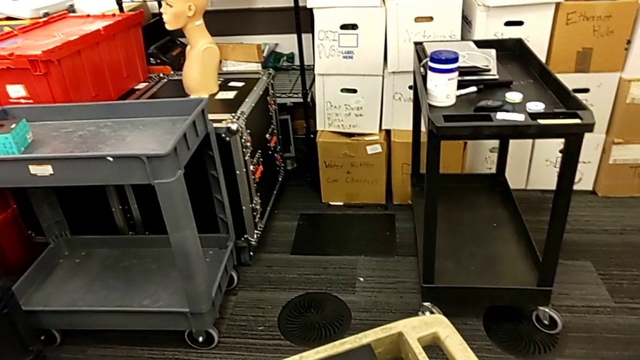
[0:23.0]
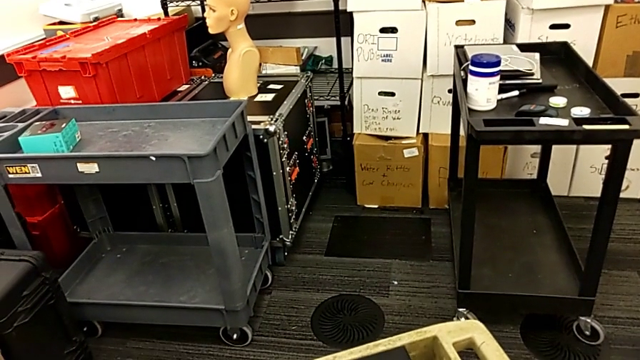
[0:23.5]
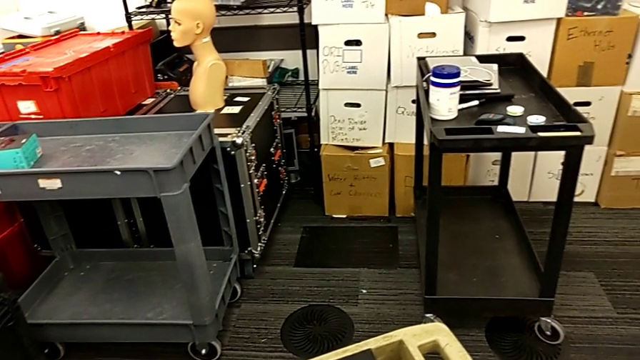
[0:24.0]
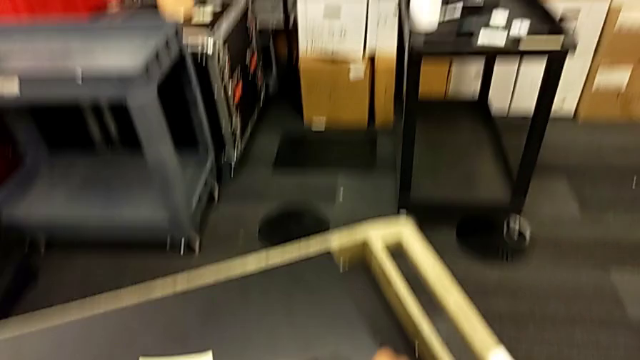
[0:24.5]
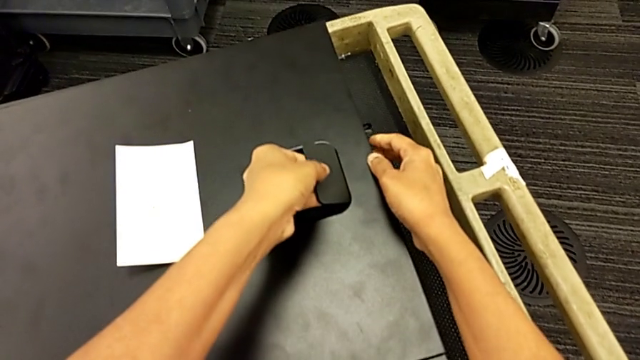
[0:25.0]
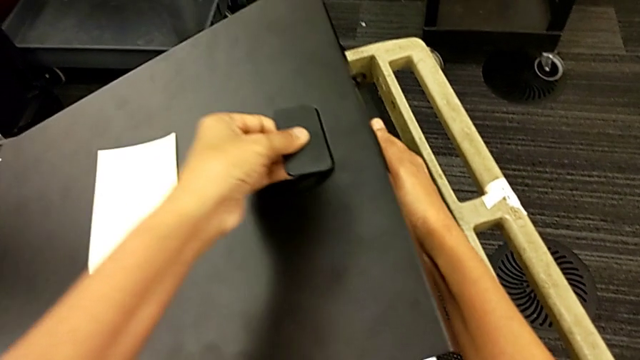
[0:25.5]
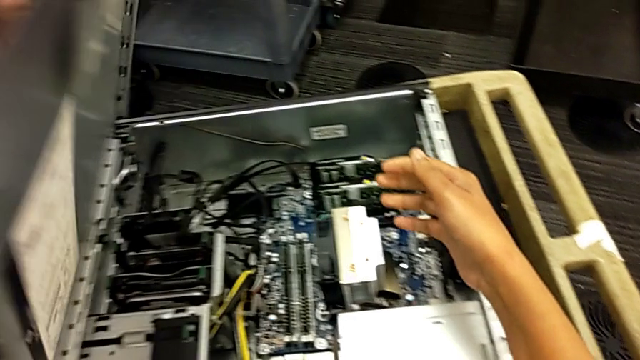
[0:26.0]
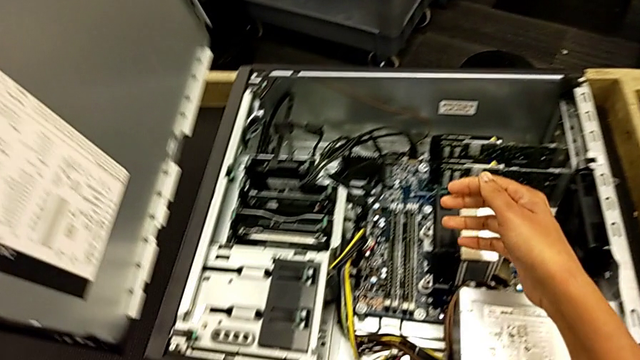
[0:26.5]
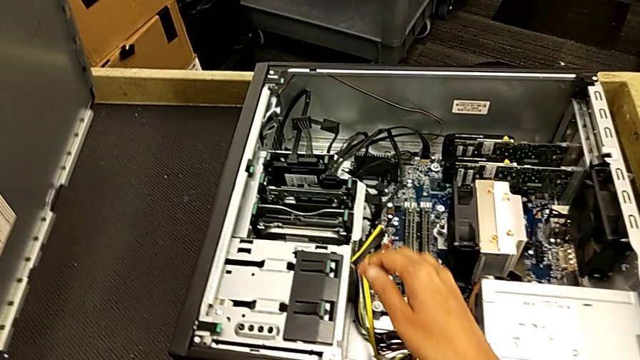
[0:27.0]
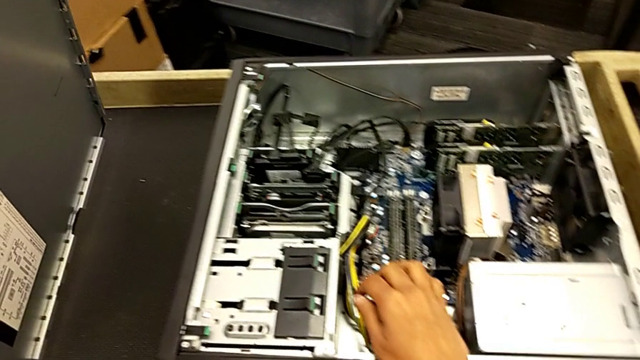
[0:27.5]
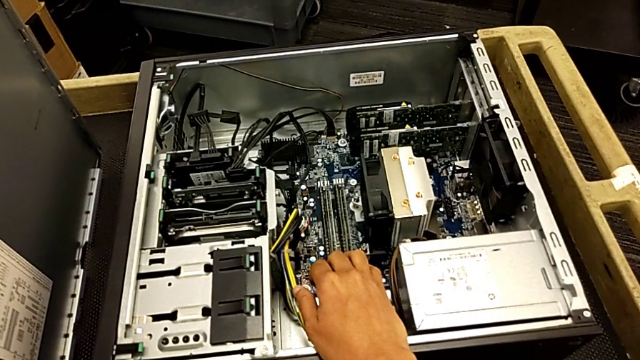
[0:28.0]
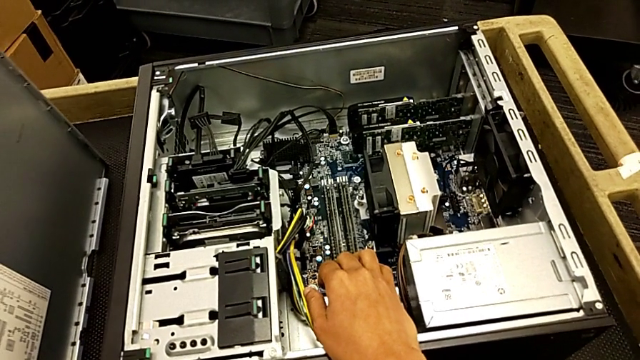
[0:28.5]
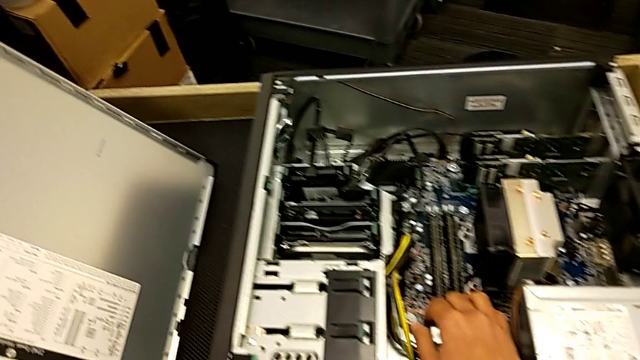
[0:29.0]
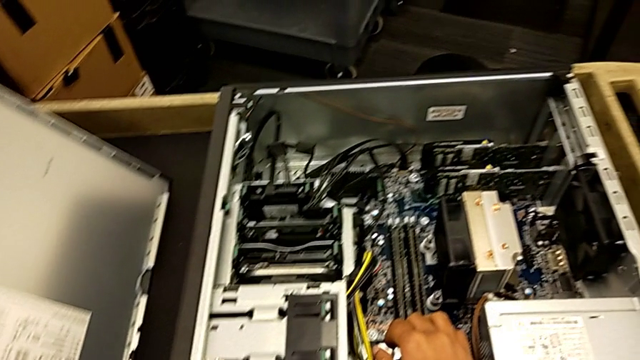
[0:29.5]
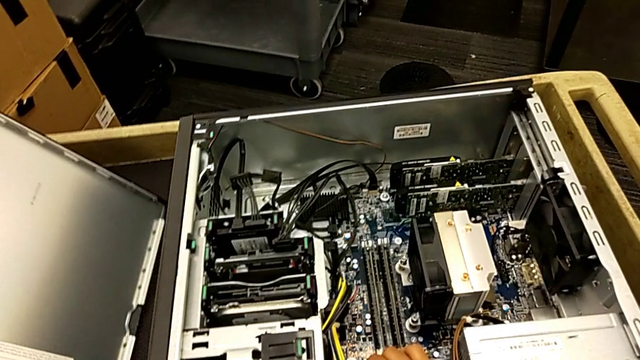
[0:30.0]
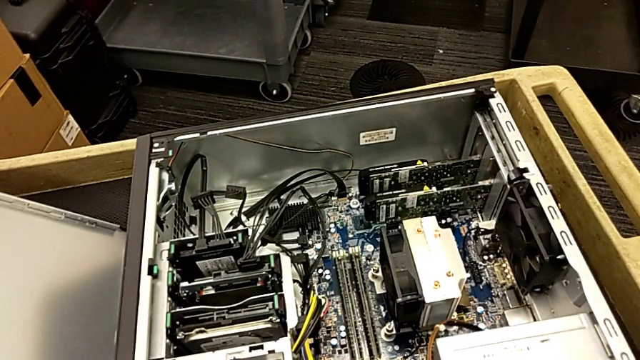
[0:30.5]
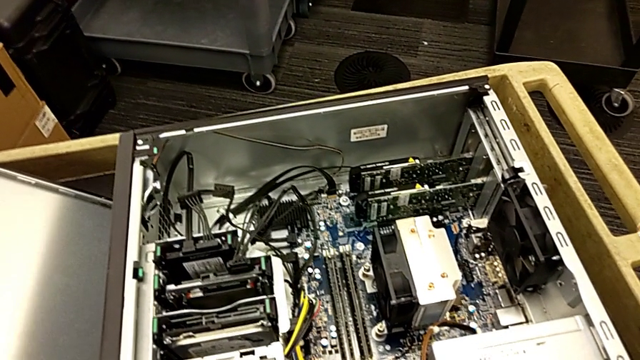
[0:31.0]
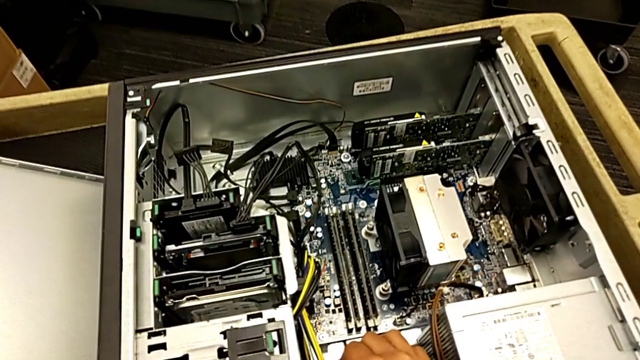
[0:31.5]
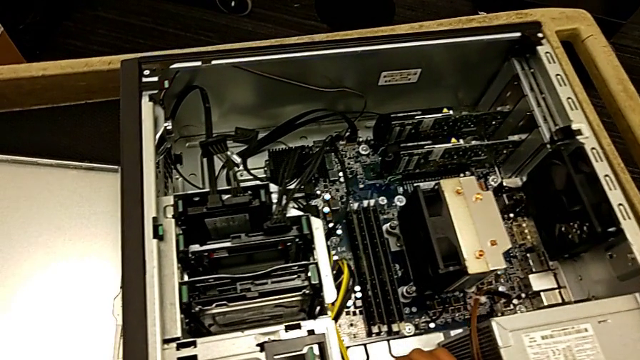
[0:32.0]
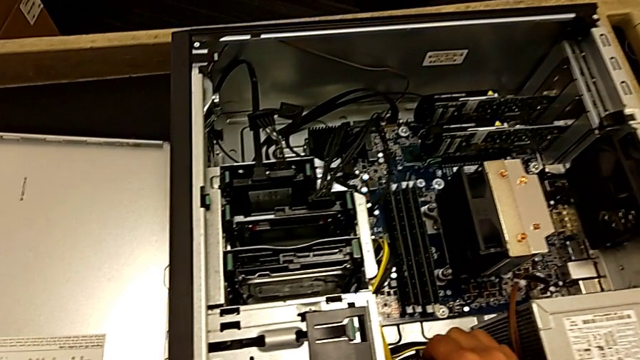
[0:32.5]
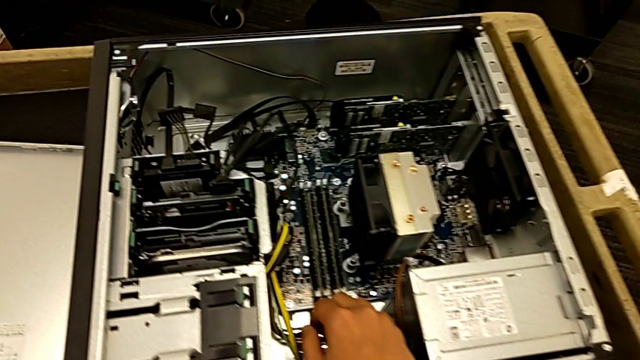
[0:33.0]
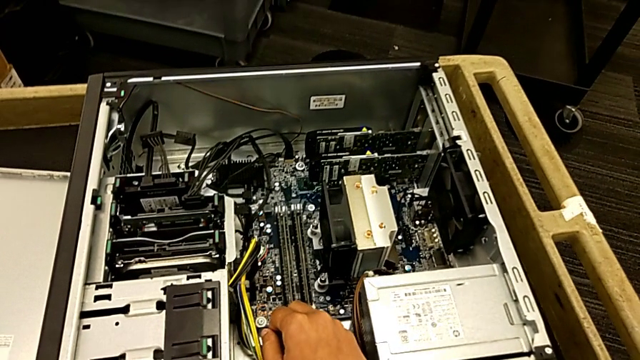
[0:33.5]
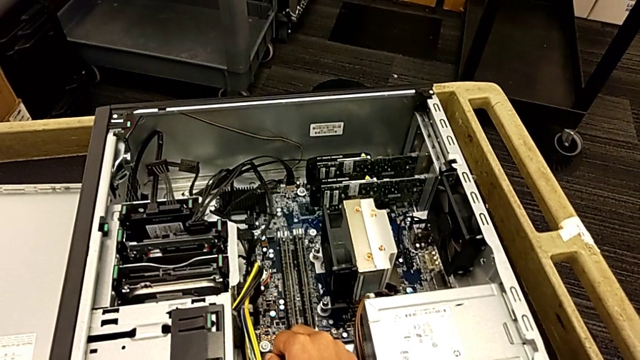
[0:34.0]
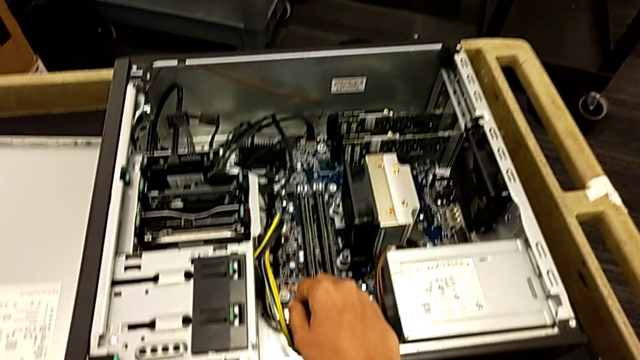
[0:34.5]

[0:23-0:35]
The camera wearer opens the computer tower. They grab the handle, lift the cover and place the cover.

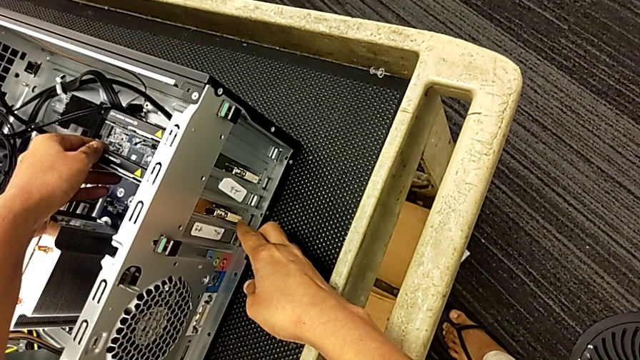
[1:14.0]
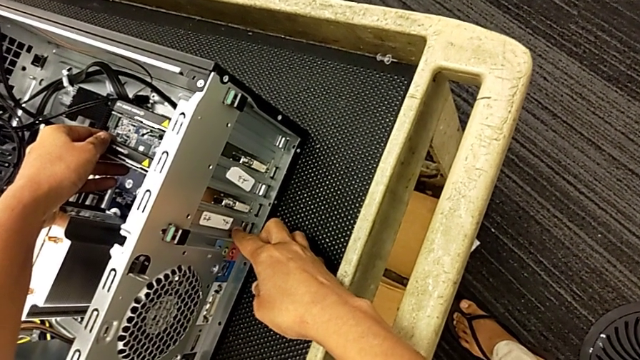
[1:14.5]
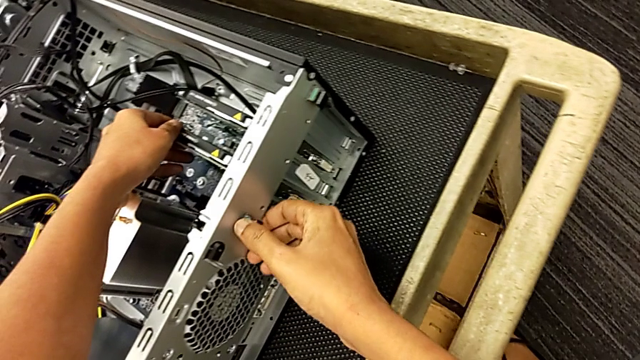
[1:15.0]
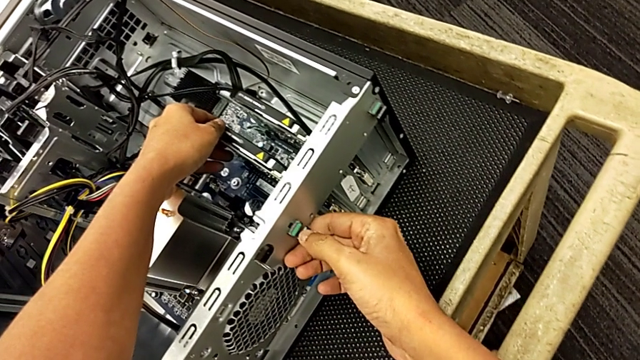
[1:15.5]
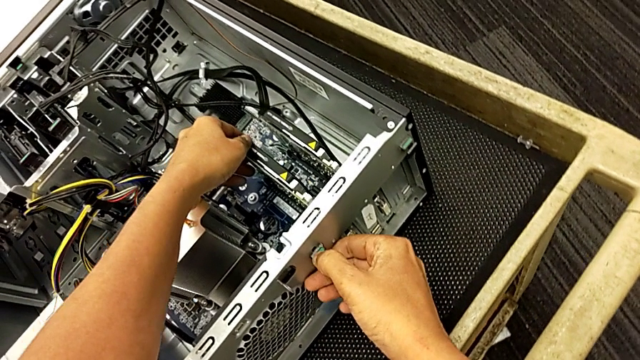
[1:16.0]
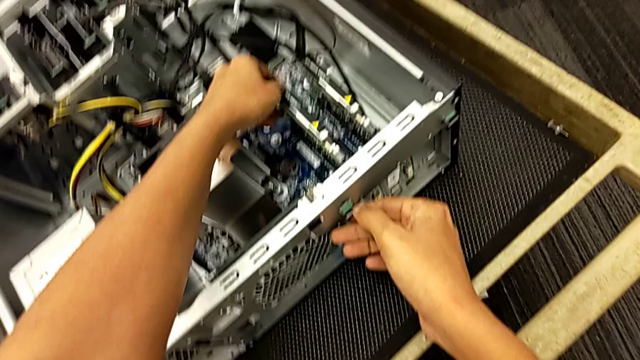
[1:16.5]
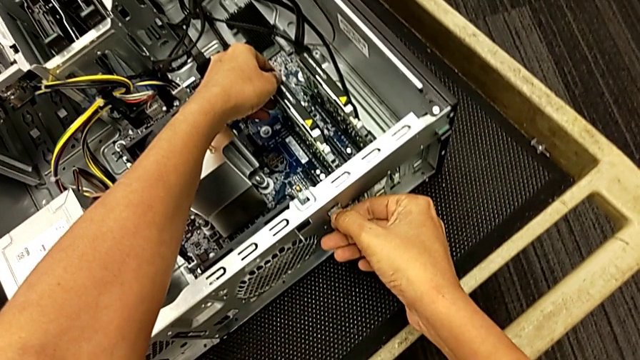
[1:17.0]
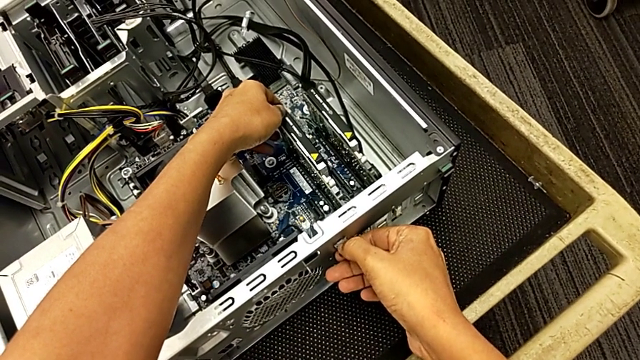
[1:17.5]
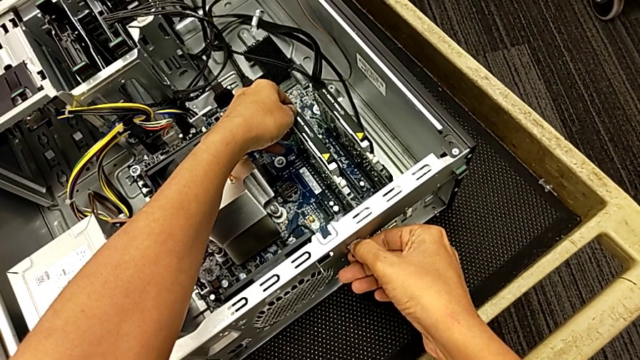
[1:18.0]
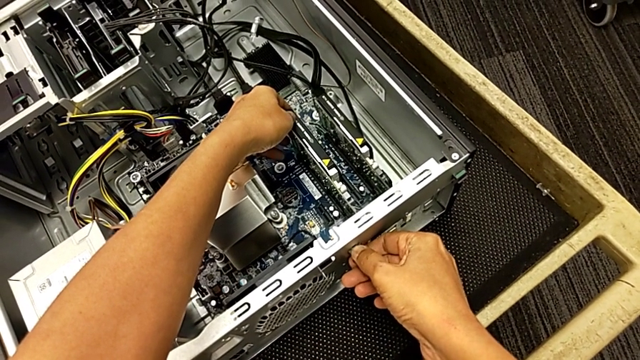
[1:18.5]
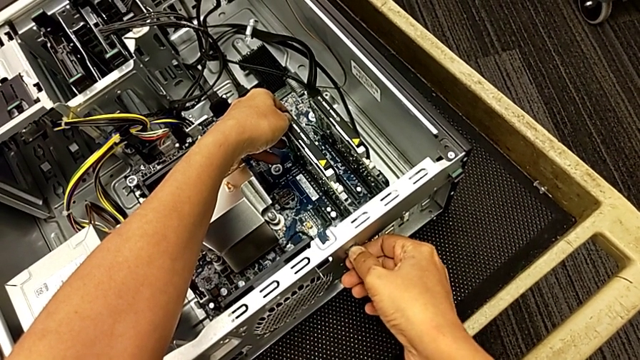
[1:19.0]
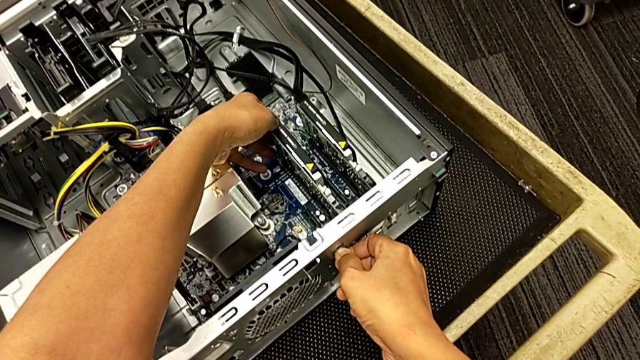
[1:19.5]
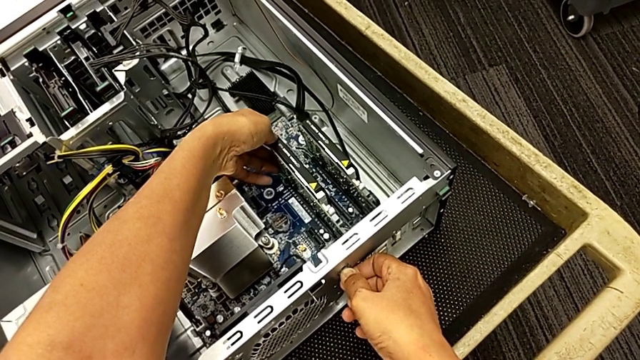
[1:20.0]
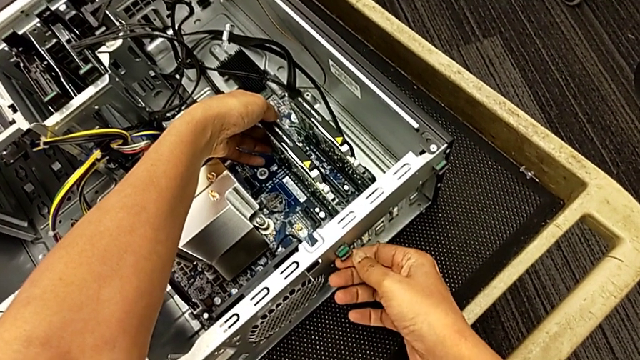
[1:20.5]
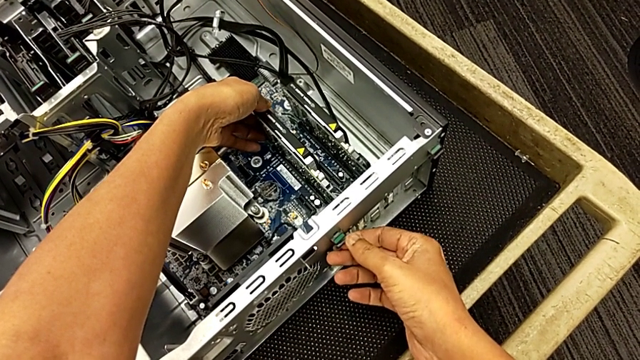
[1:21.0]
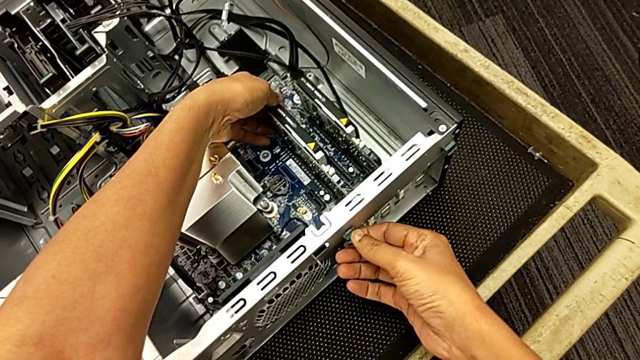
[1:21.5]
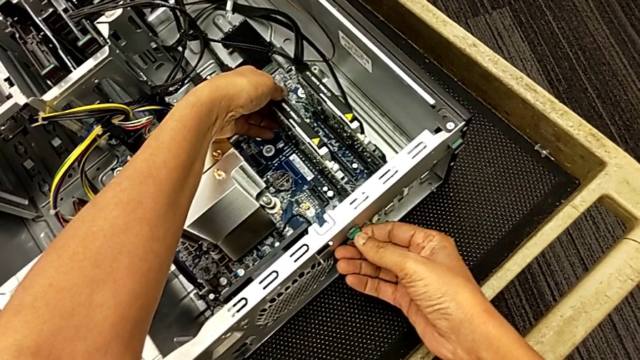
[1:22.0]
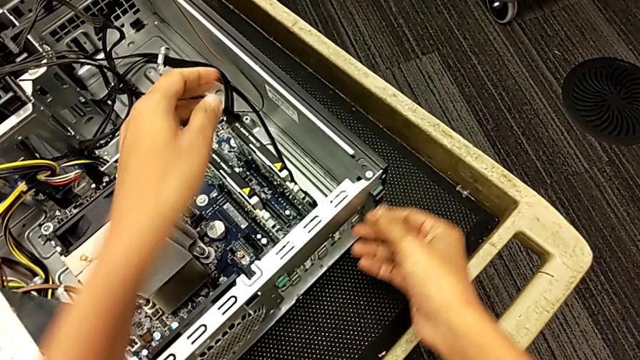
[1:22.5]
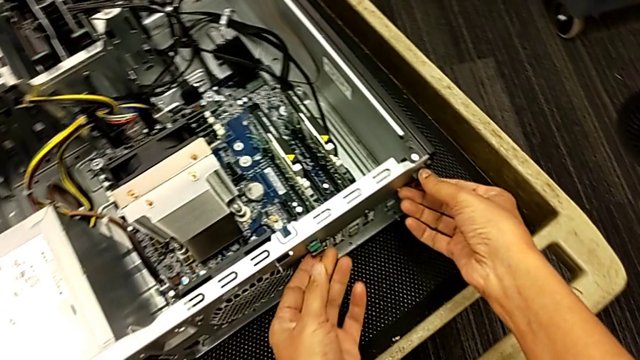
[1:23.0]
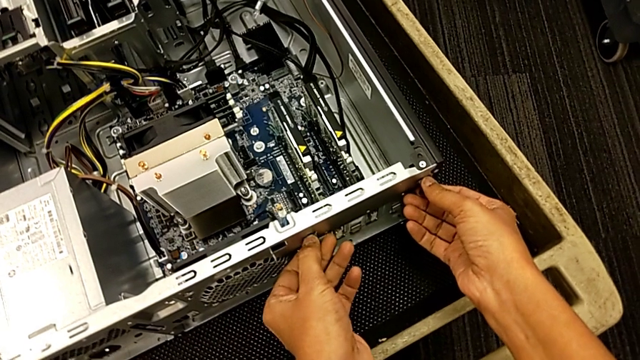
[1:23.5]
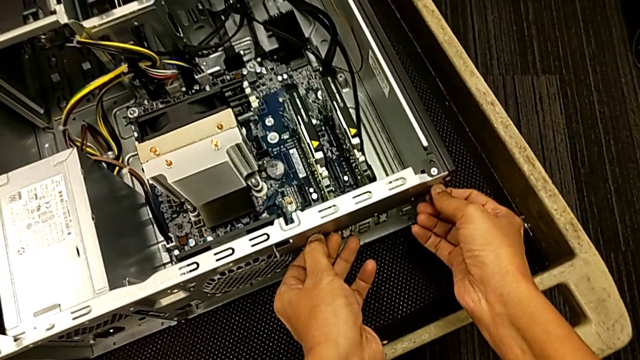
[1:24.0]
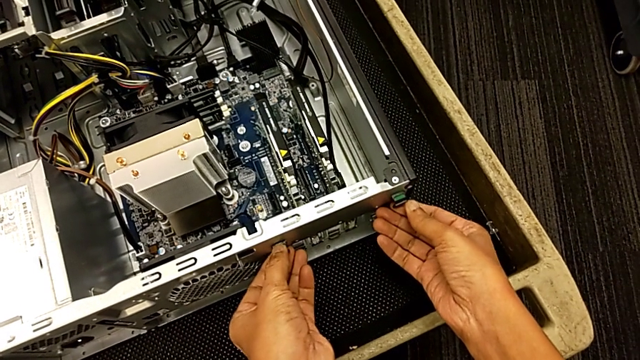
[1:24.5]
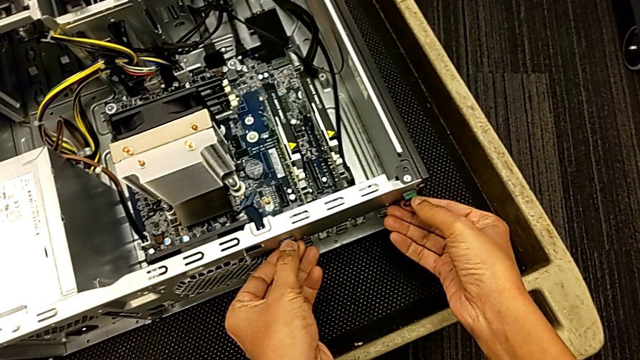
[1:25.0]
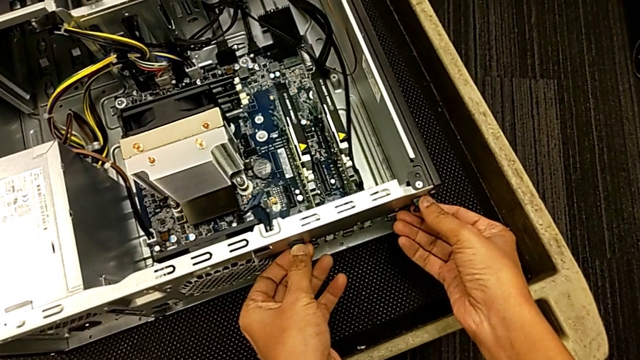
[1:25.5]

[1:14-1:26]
The camera wearer is unlocking the computer tabs. They grab the computer tab, touch it and begin to push it.
